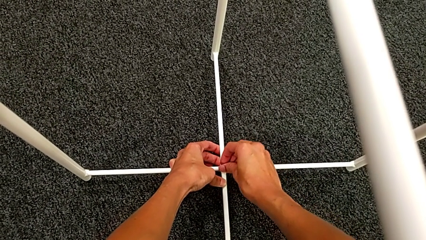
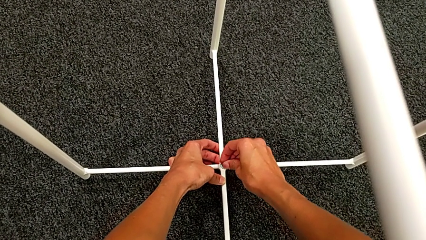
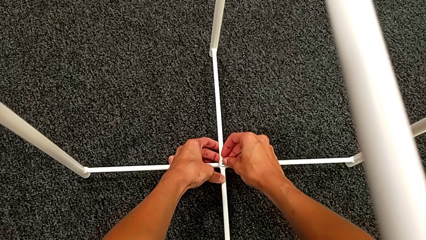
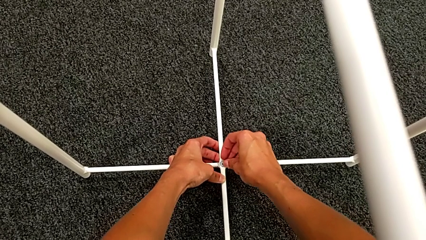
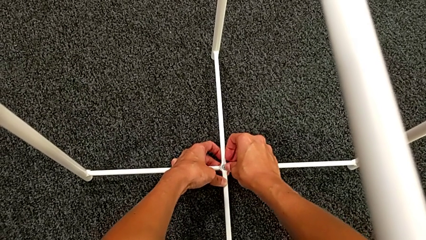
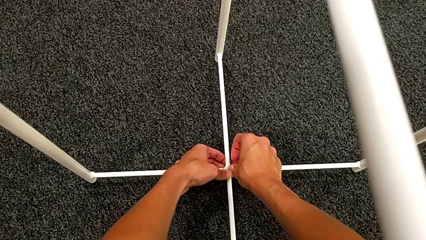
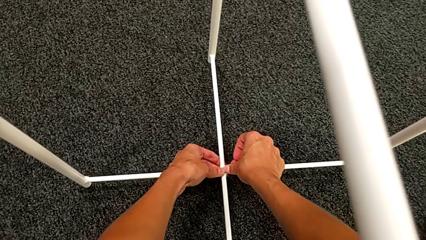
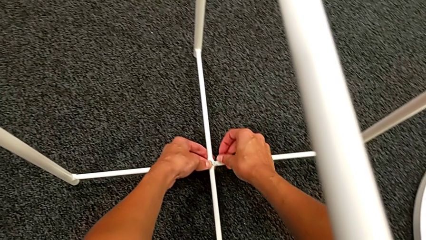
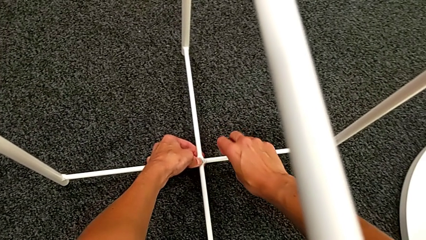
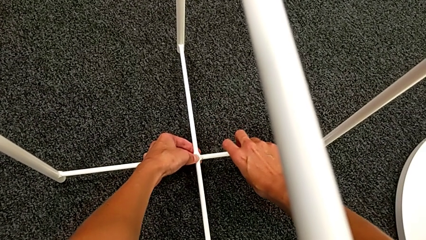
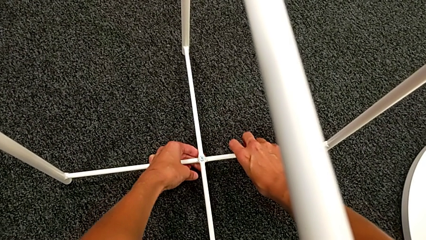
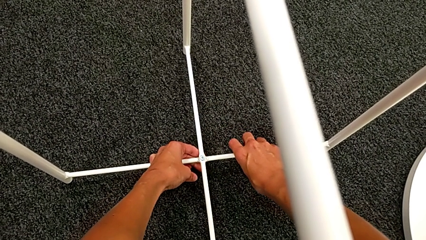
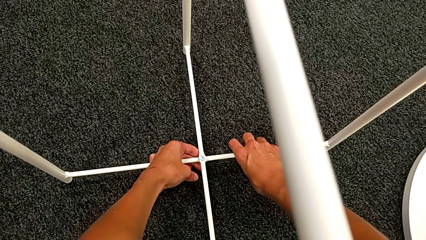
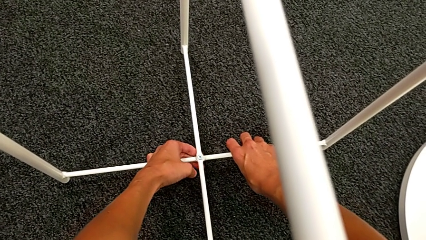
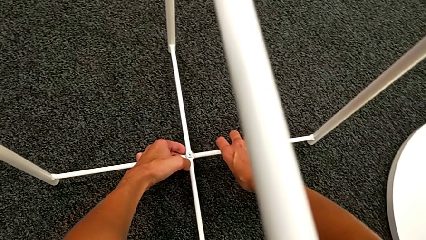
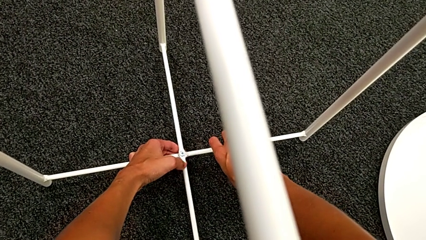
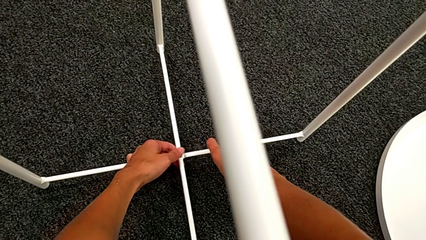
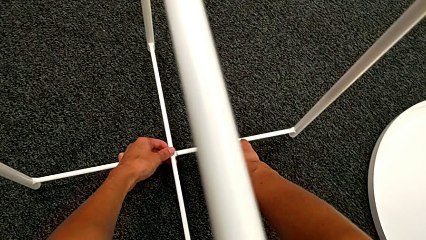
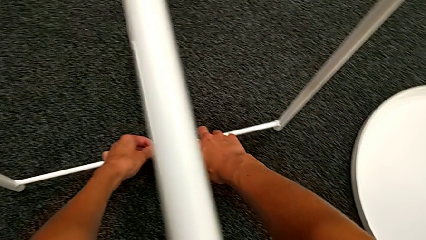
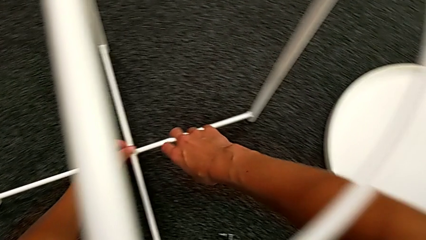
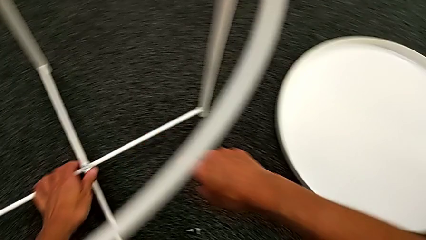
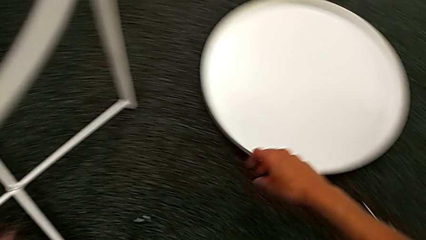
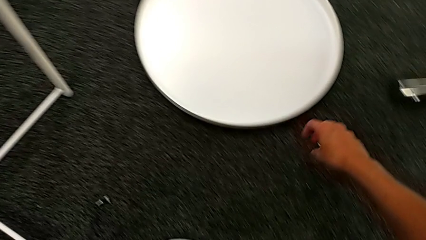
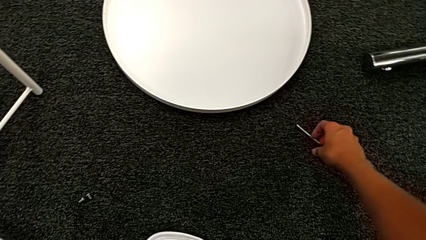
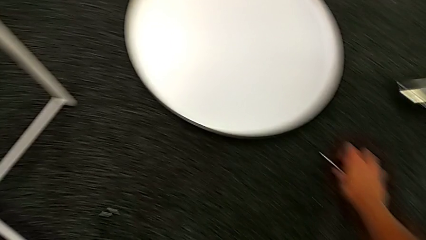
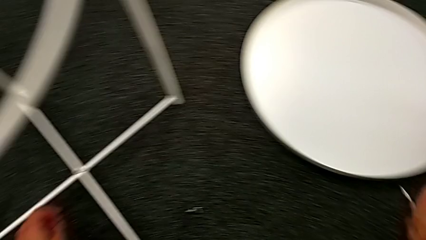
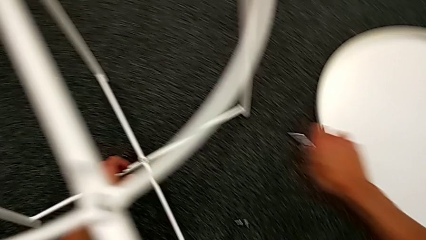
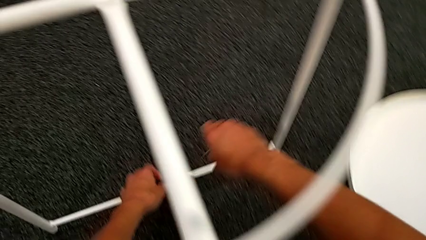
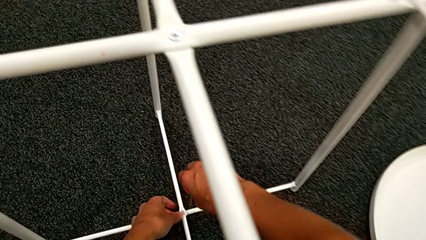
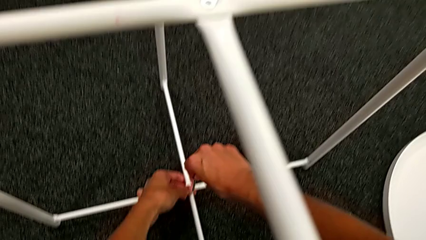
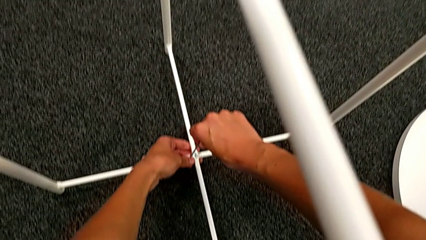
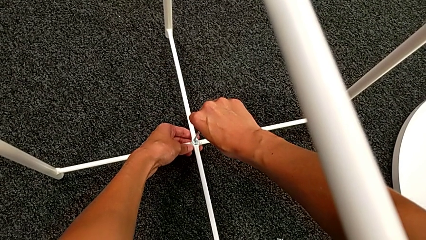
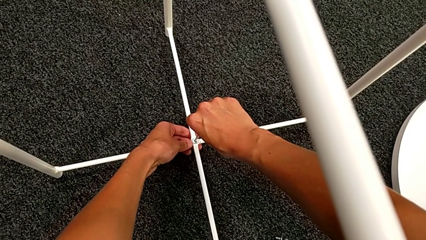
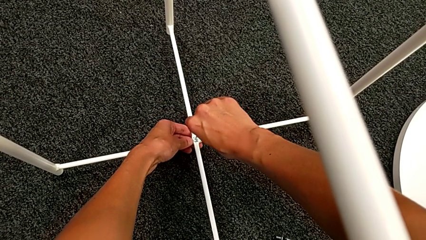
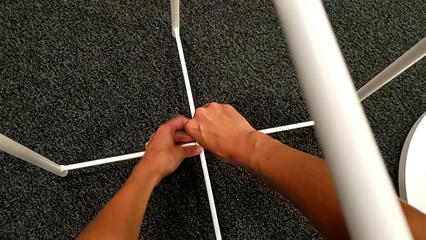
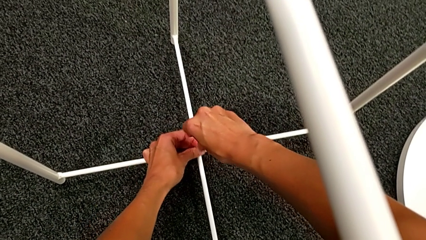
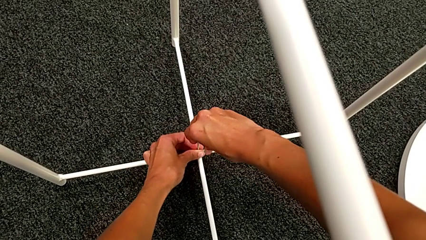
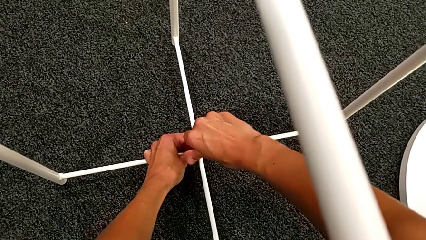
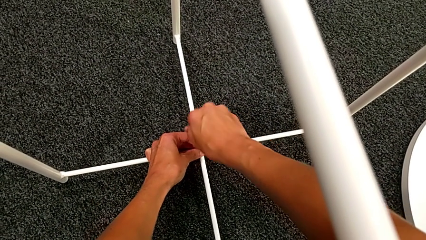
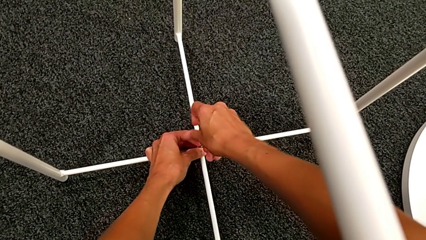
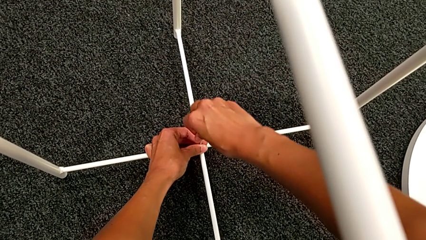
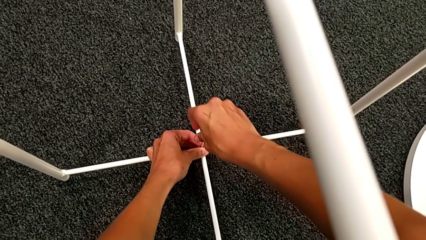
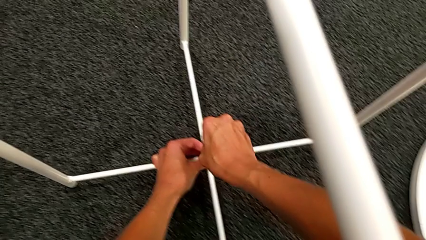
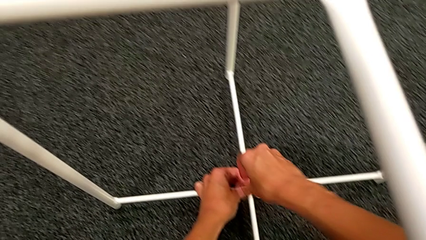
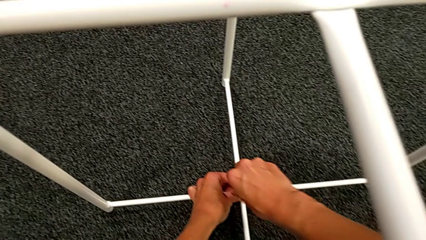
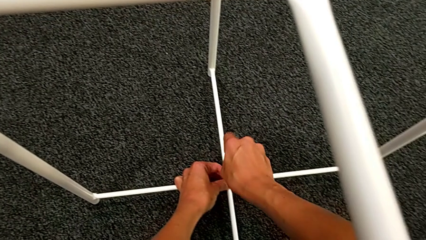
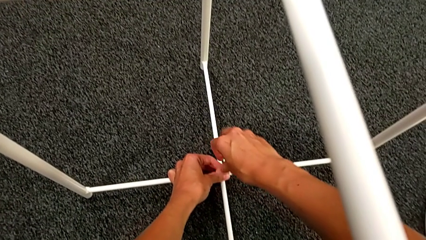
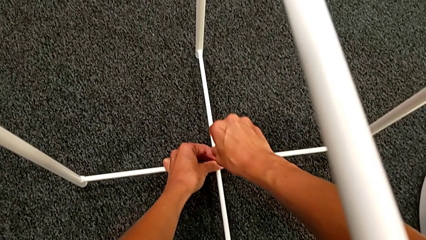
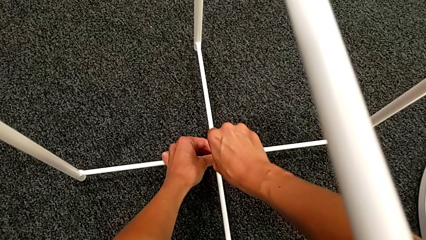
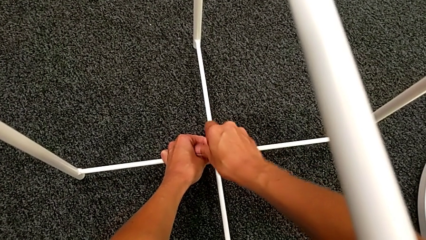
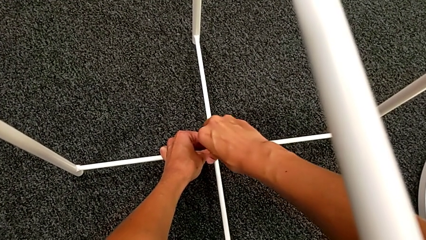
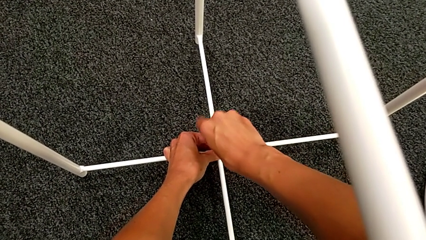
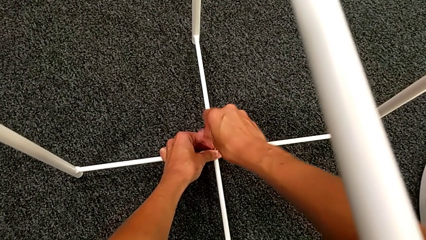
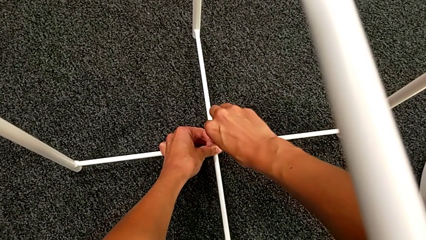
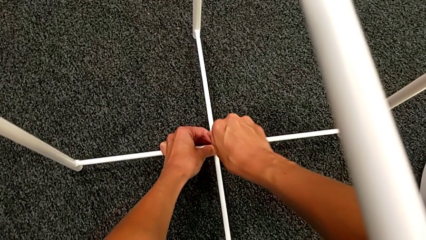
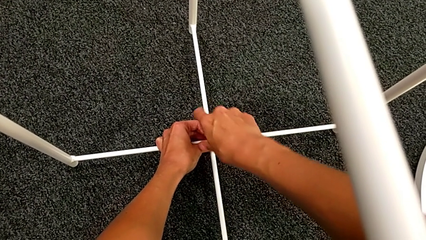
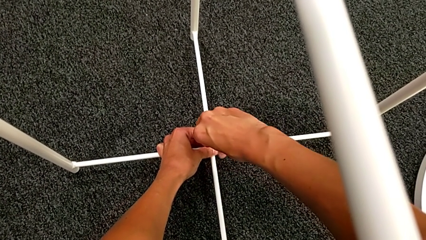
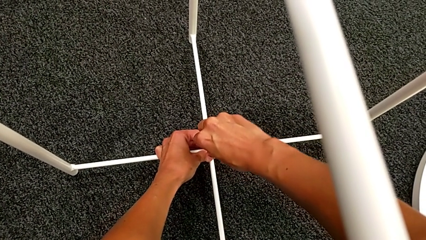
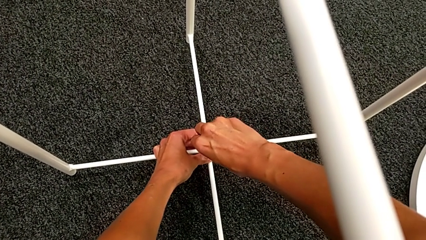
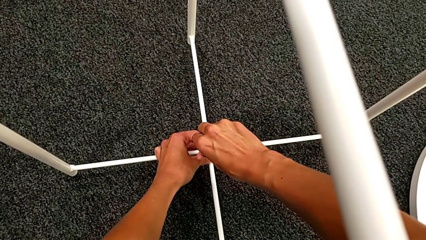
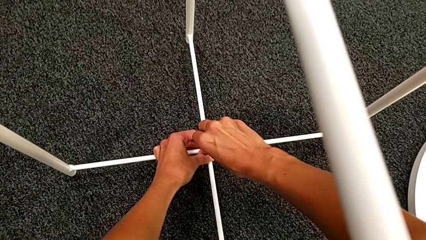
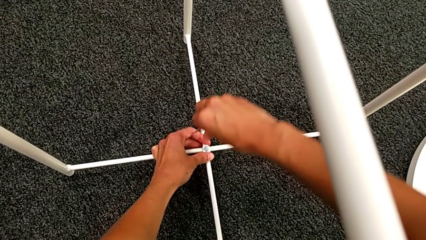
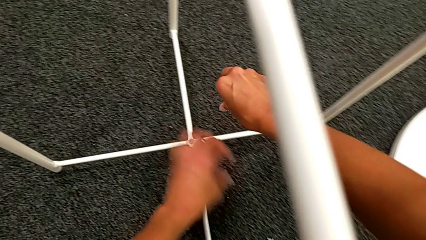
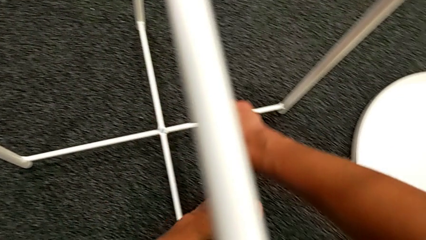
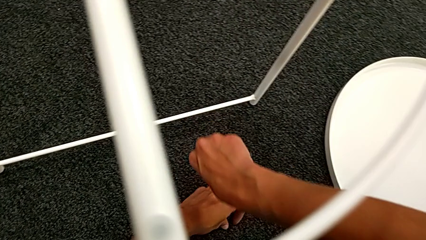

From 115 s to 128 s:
The camera wearer is assembling the bottom screw. They insert the hex socket head, inspect the leg, grab the Allen wrench, insert it, screw the hex socket head twice and withdraw the Allen wrench.

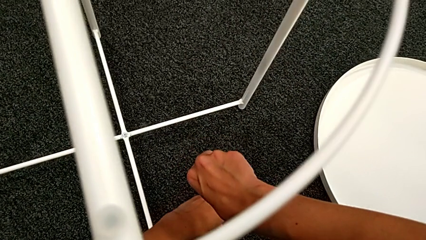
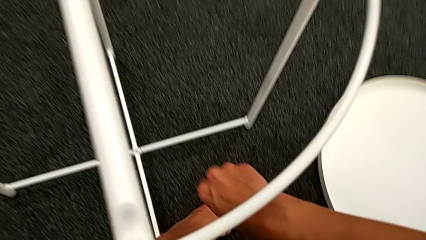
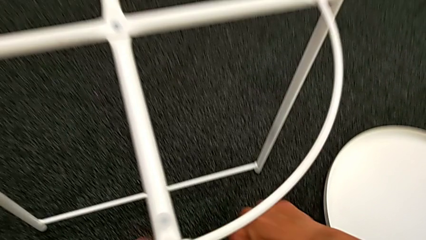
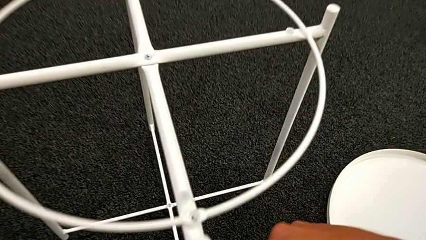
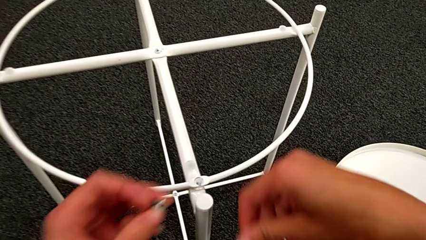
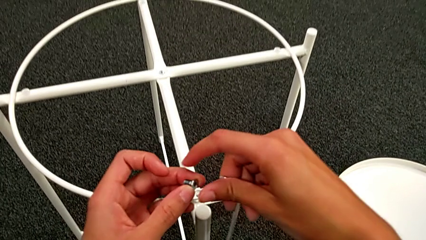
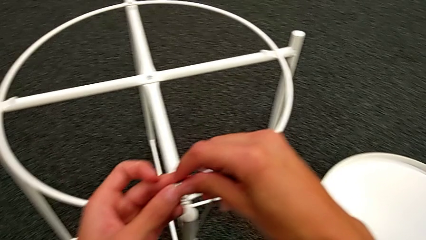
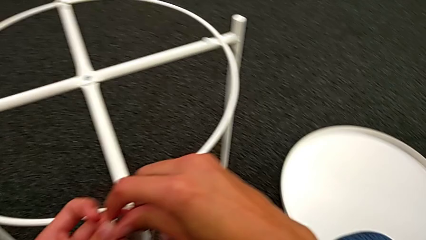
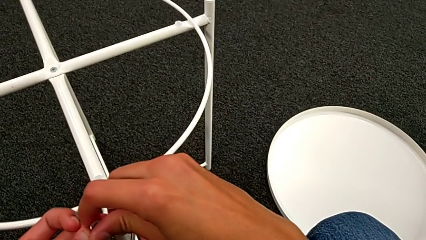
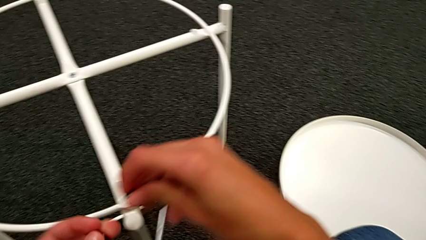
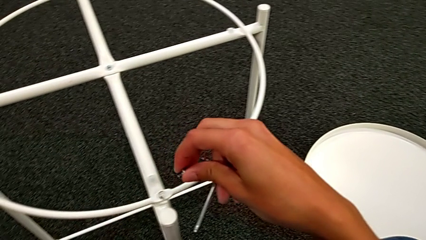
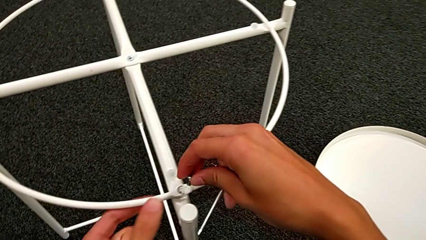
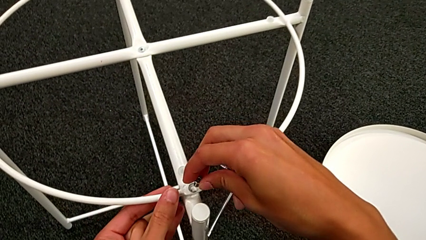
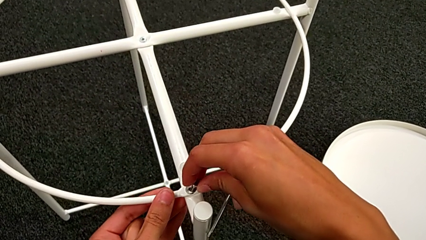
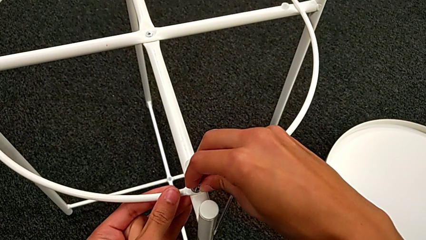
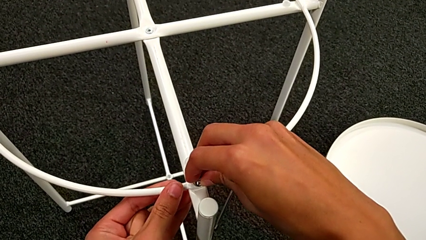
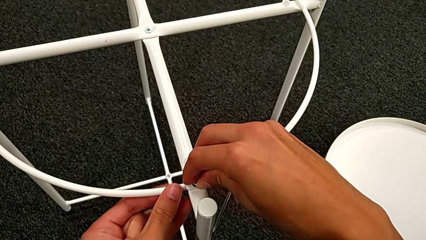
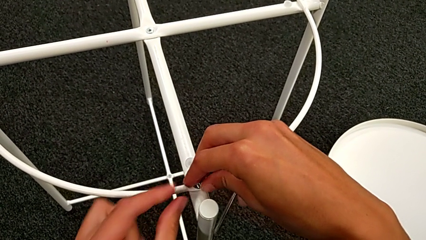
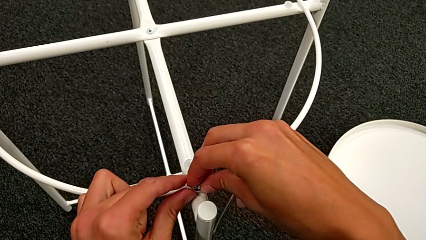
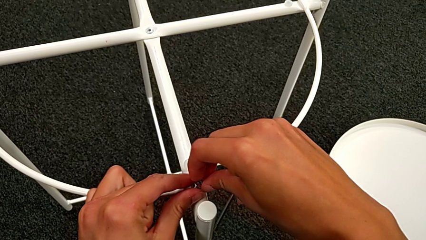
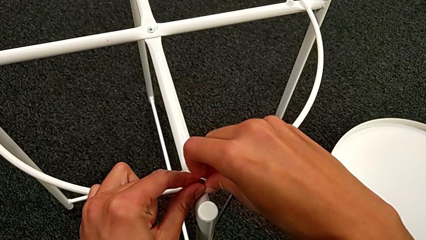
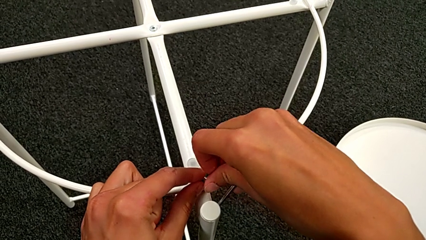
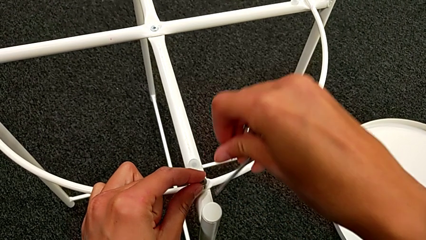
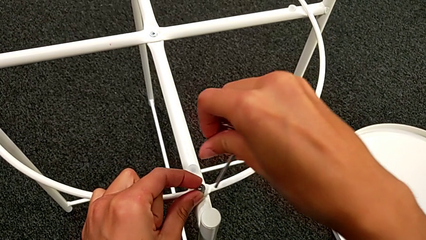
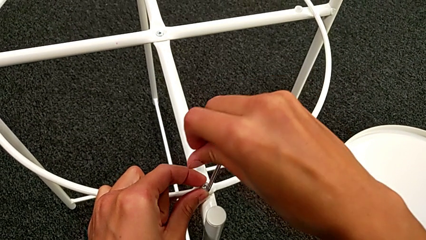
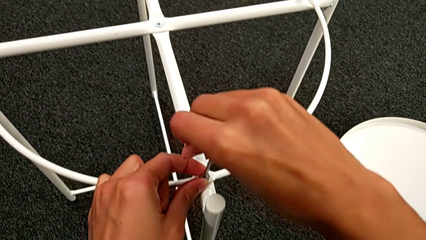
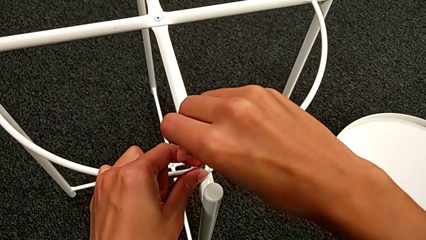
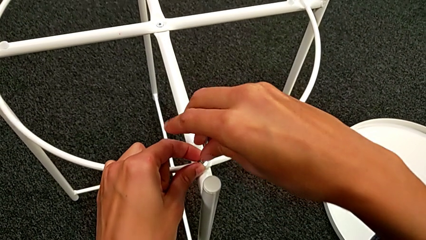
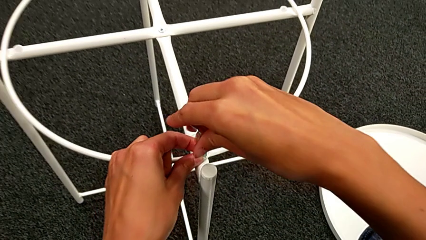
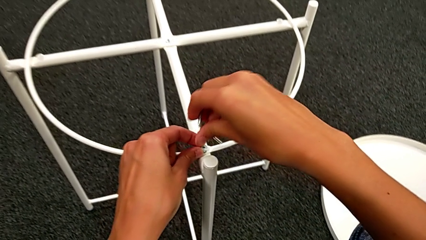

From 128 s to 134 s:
The camera wearer is assembling the circle into place. They grab the hex socket head twice and insert it.
